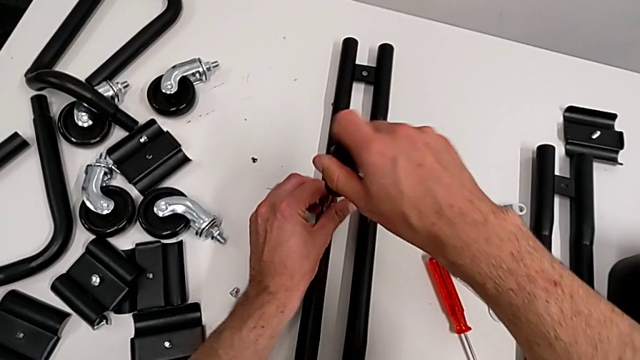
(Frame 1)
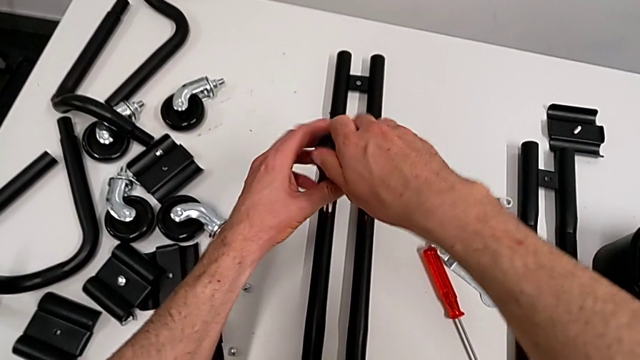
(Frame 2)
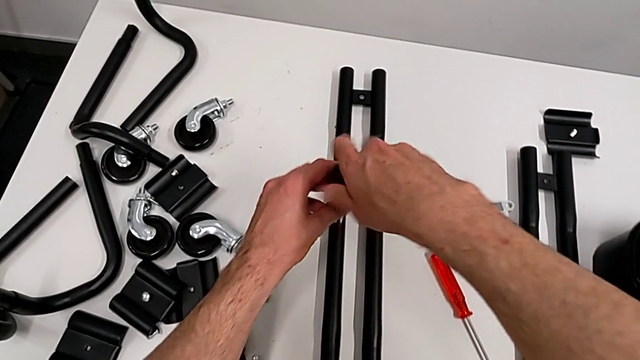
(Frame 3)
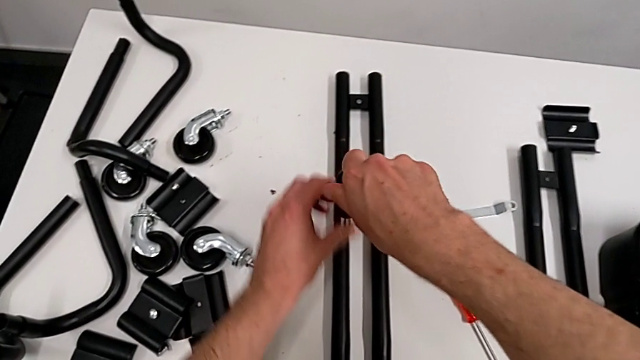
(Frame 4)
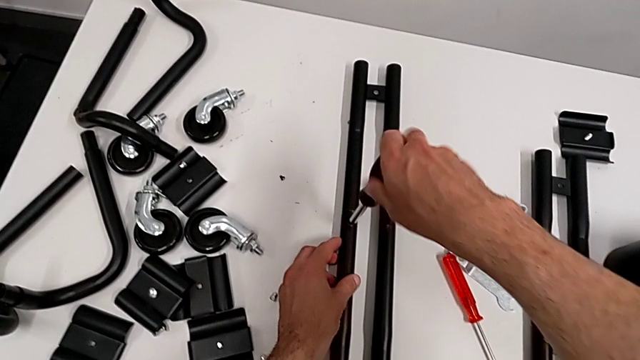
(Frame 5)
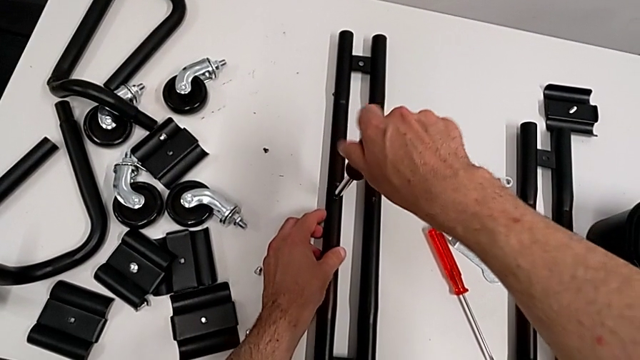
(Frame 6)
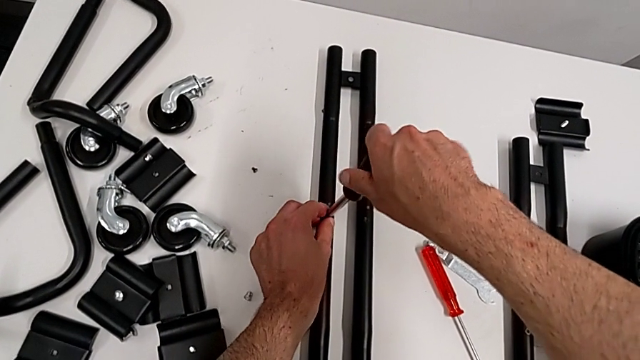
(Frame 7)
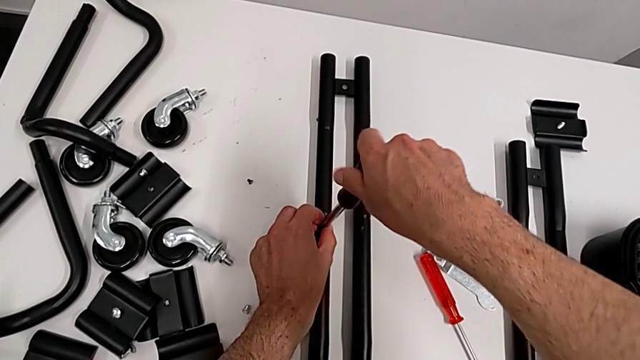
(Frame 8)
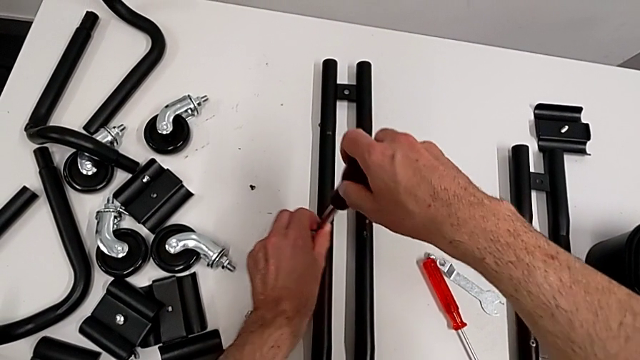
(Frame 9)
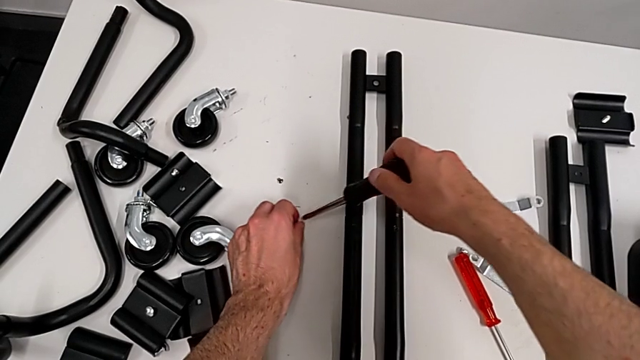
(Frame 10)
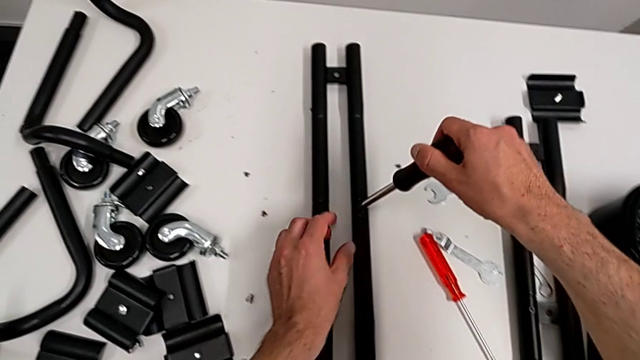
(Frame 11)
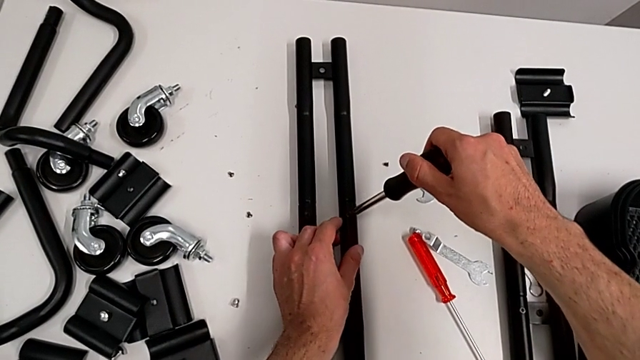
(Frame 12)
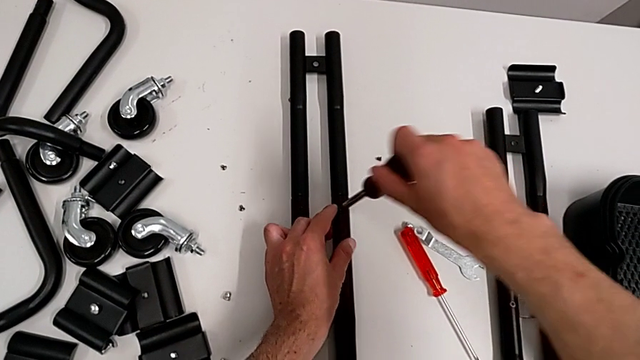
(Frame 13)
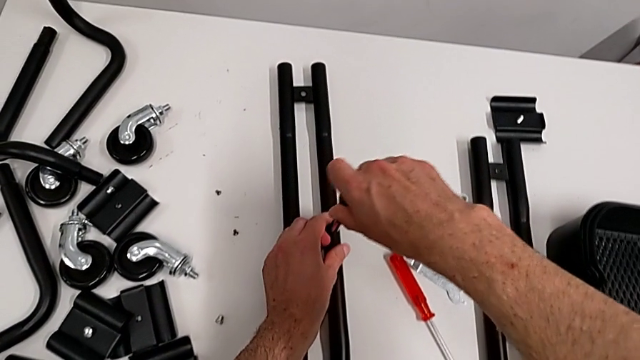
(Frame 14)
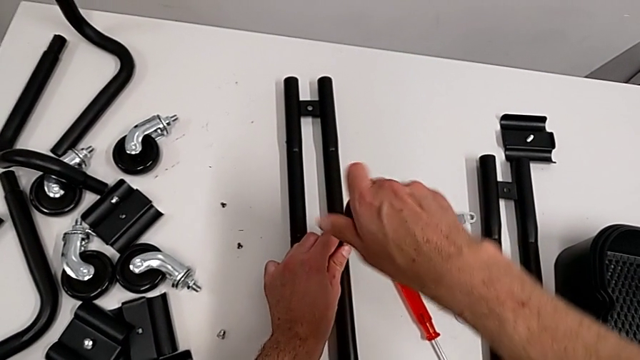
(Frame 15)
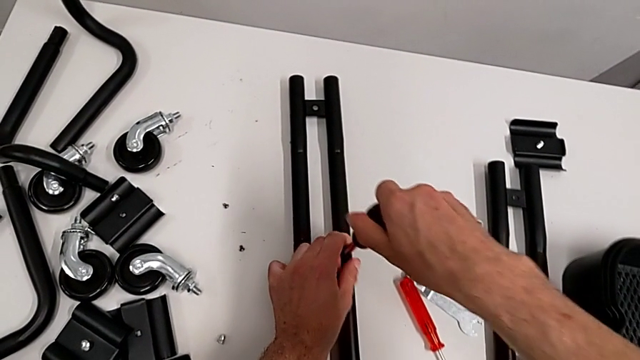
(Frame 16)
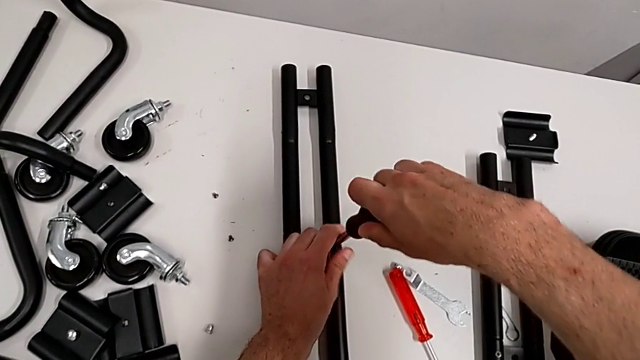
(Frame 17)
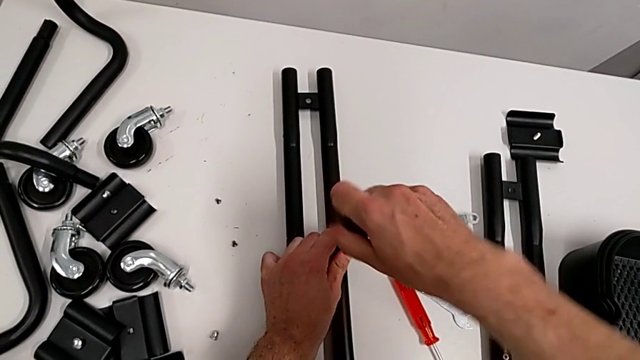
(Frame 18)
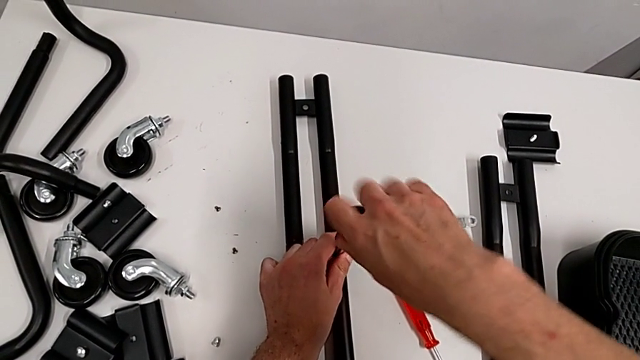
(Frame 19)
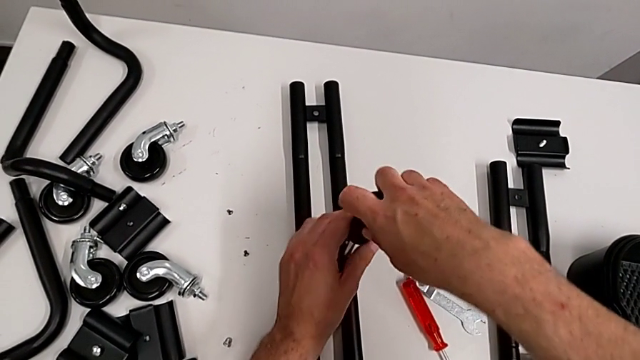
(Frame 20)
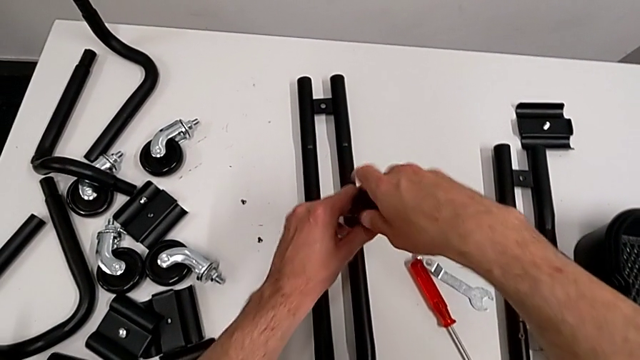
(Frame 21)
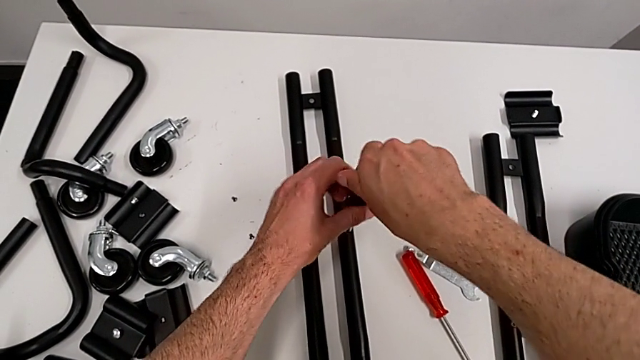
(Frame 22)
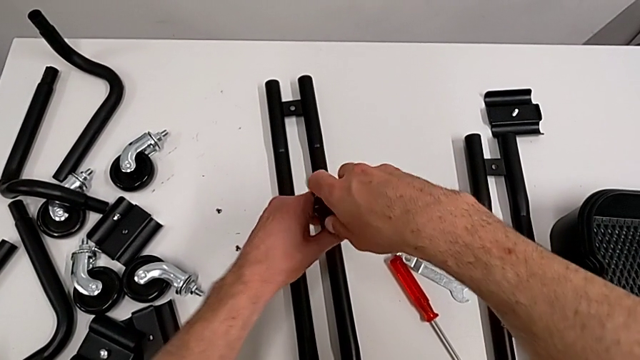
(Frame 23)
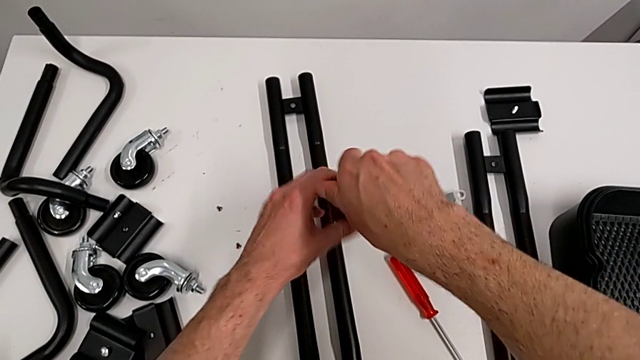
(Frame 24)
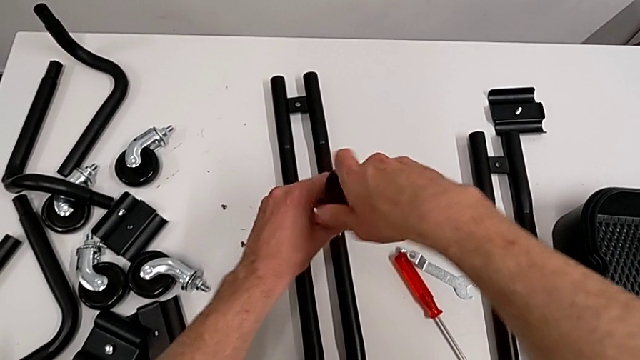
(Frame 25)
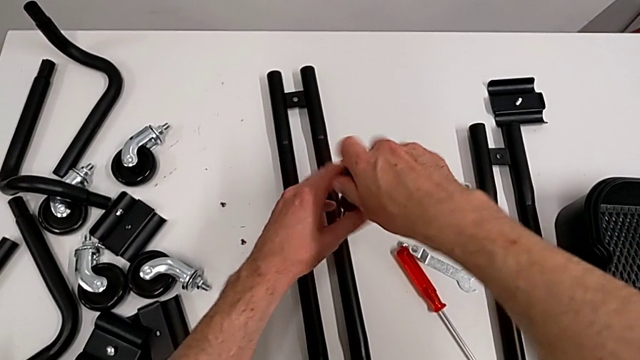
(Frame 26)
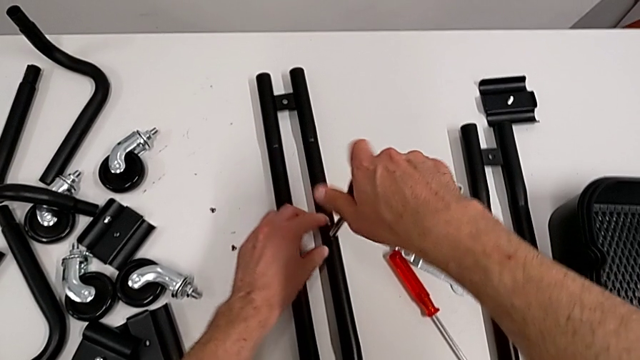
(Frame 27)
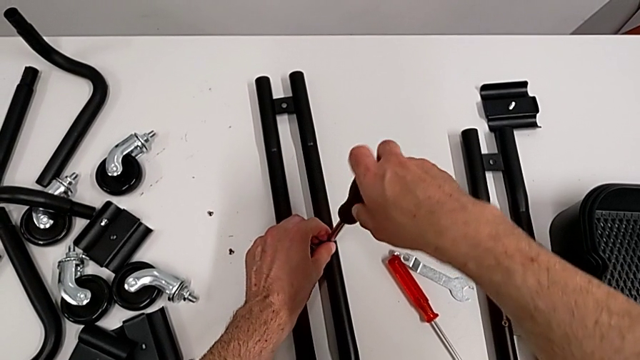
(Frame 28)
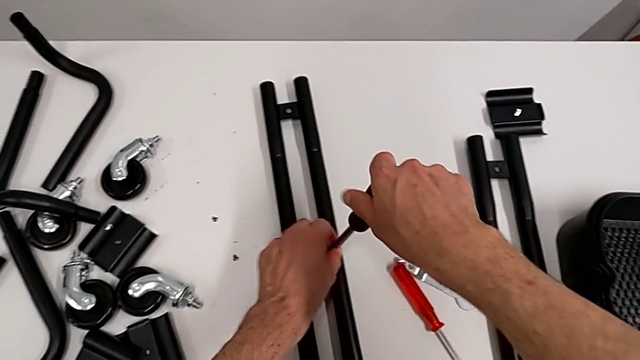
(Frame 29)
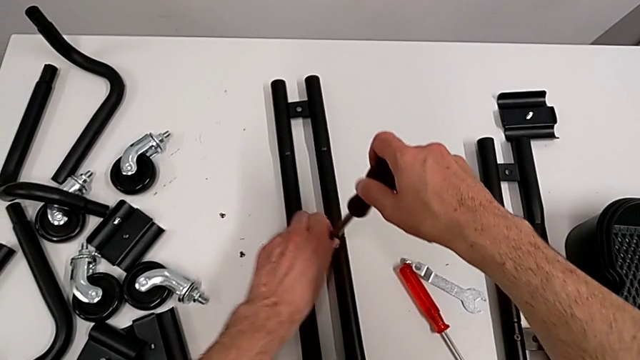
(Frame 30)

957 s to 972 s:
The camera wearer is disassembling the half frames. They keep unscrewing the screw, place it and unscrew the second screw.

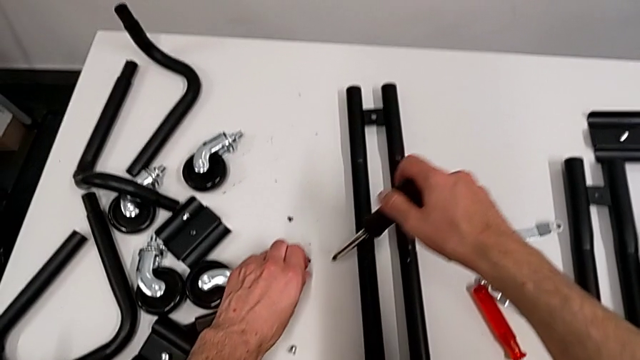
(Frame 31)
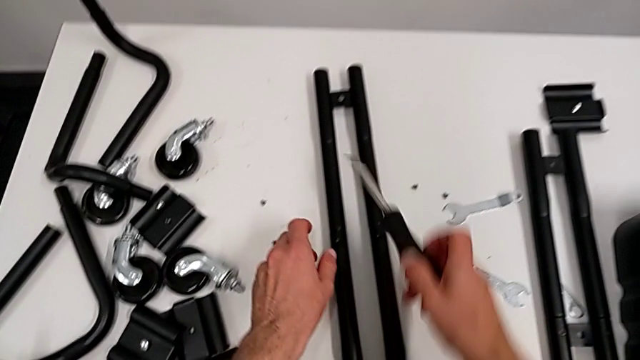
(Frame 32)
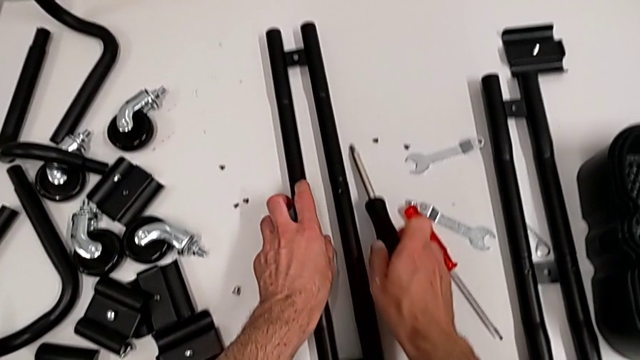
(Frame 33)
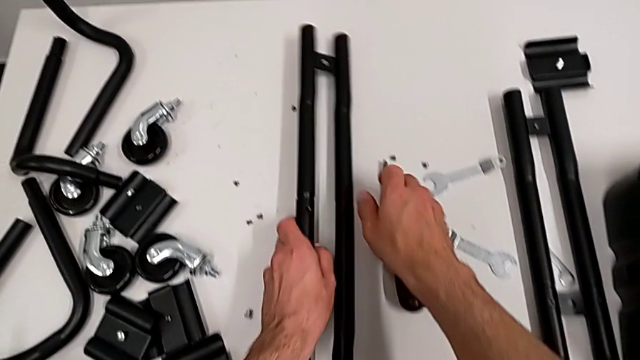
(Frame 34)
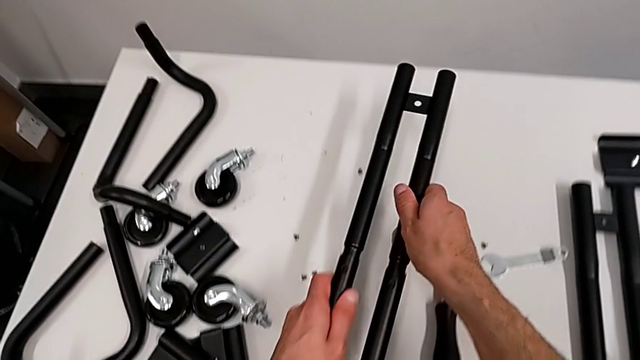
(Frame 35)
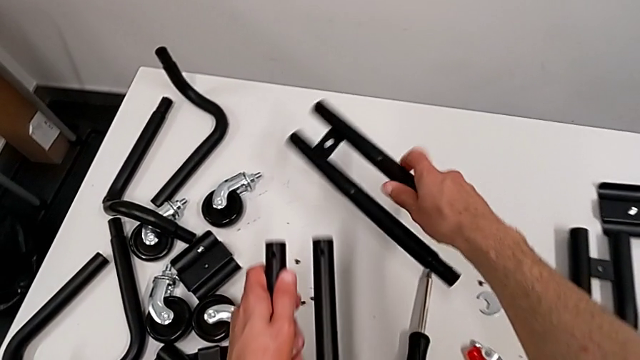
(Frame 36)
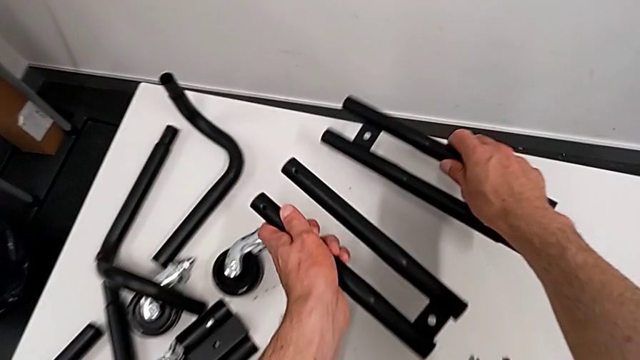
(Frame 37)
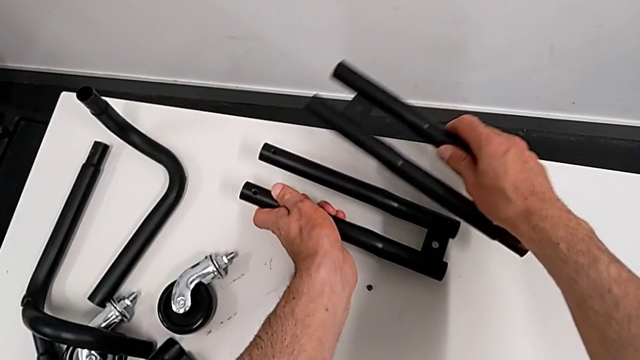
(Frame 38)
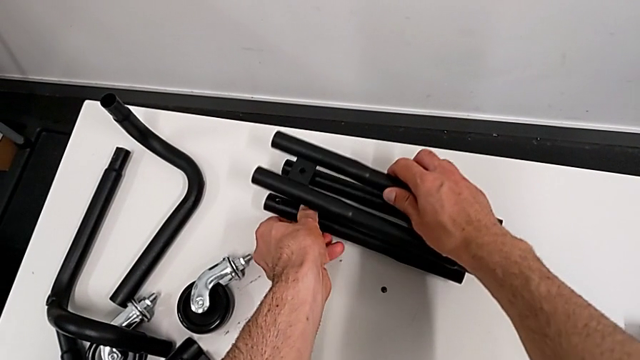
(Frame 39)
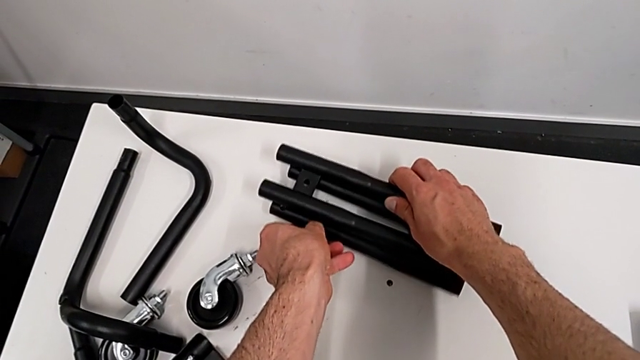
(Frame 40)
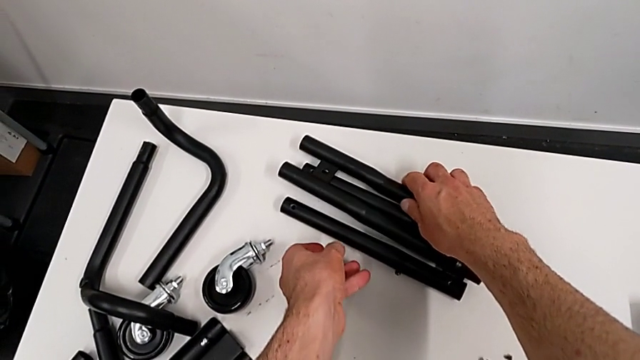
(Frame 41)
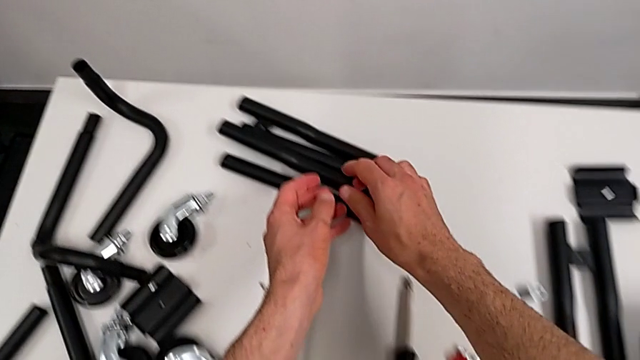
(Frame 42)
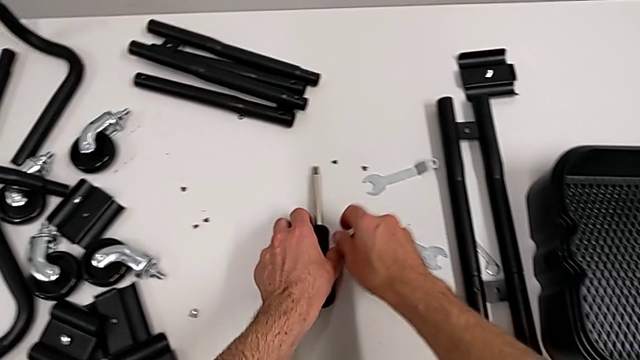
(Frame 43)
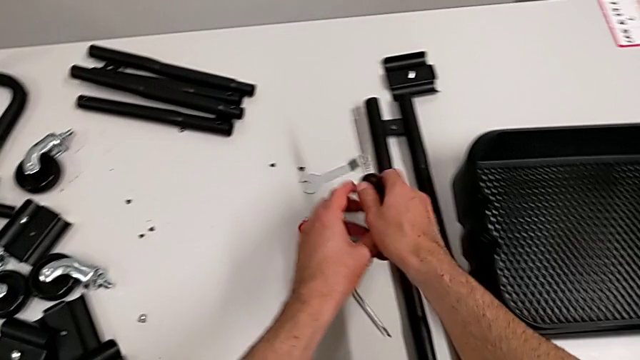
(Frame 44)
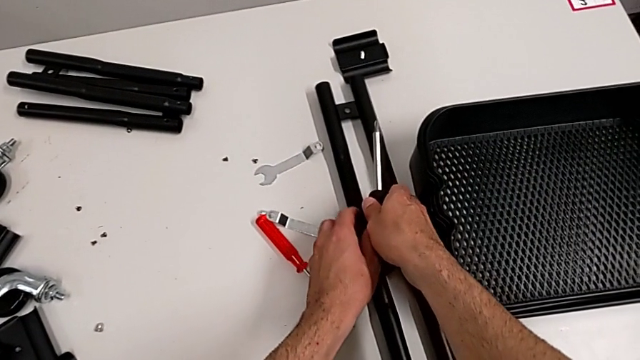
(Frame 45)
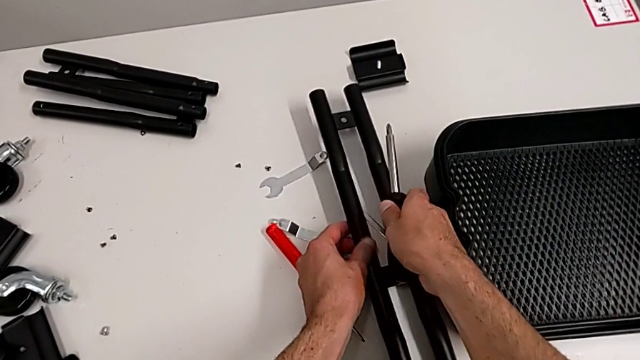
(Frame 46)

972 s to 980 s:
The camera wearer is disassembling the half frames. They place the screw, hold the leg, disassemble it, place it and grab it.
